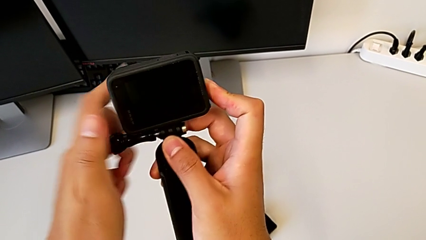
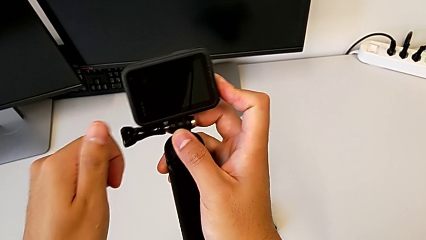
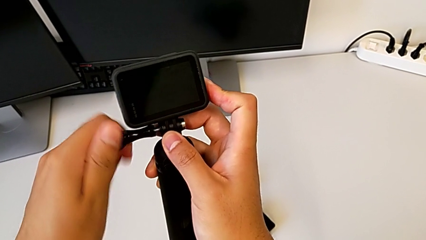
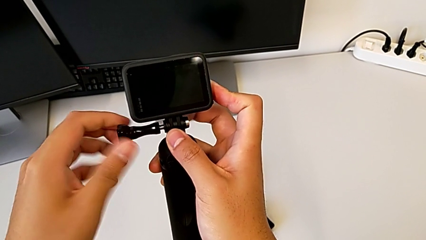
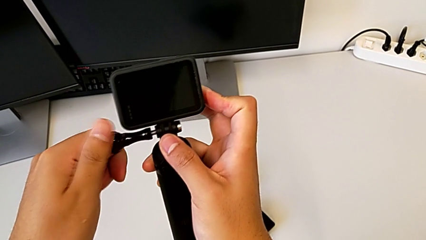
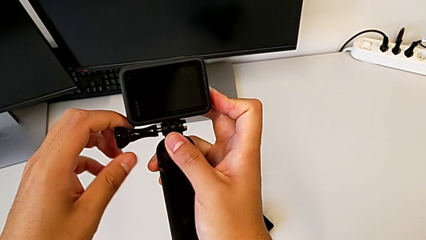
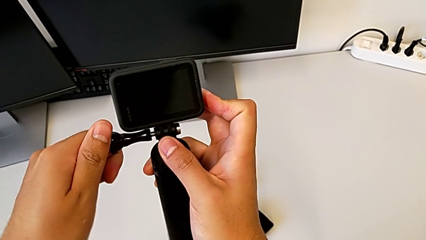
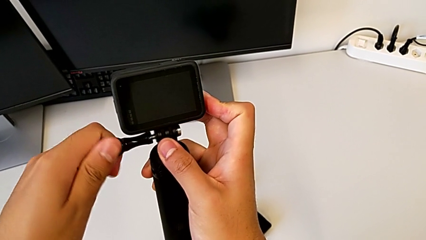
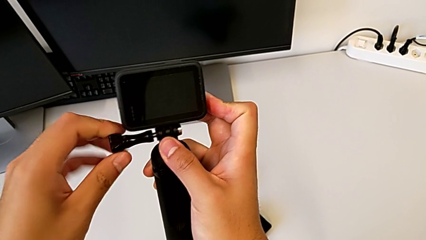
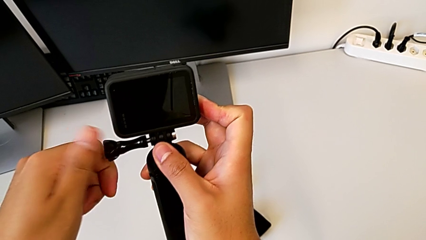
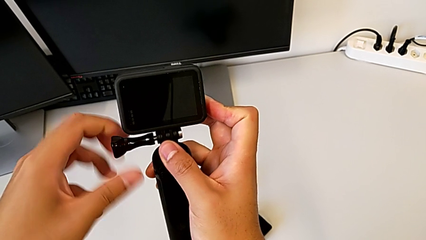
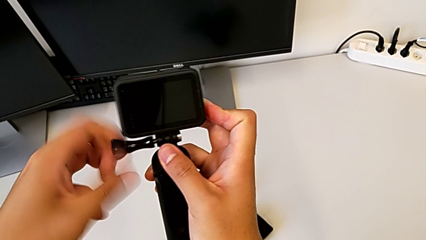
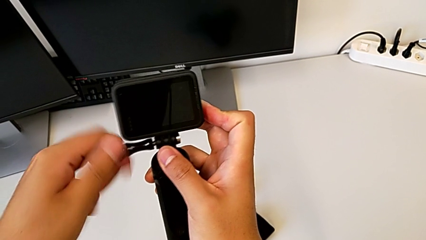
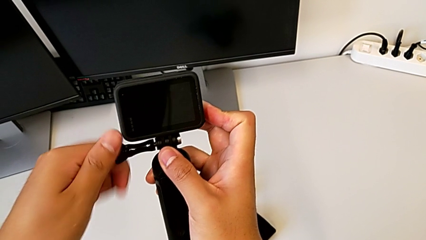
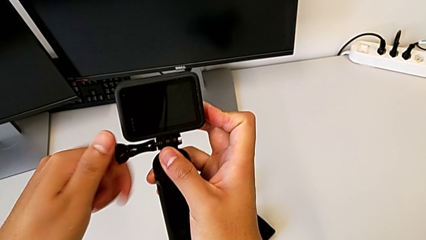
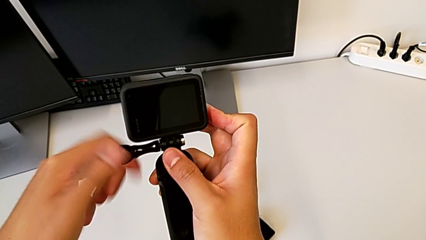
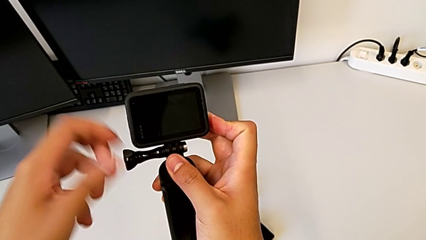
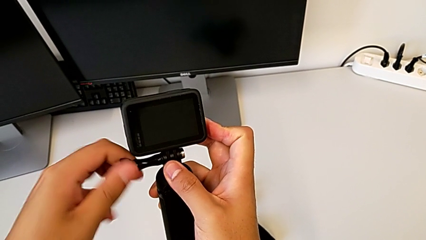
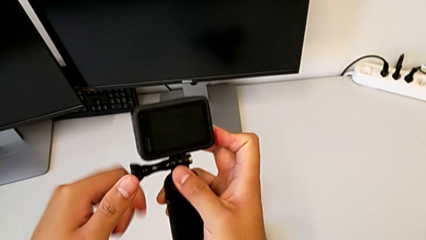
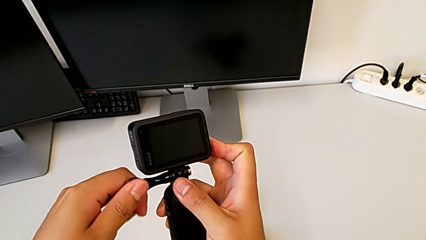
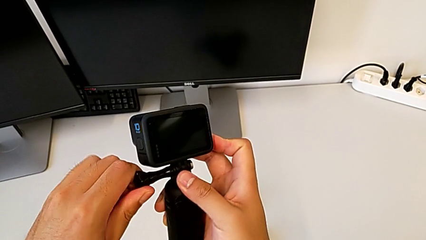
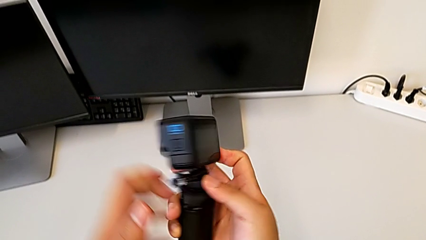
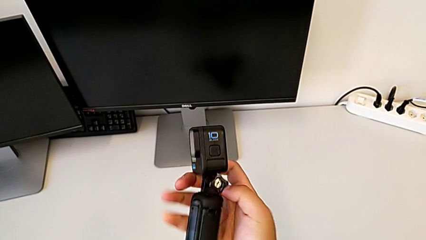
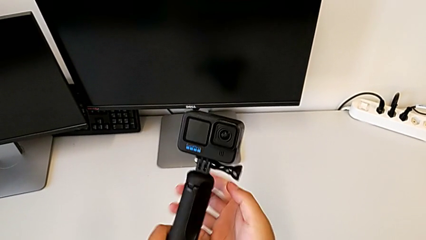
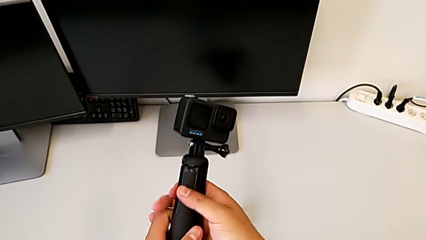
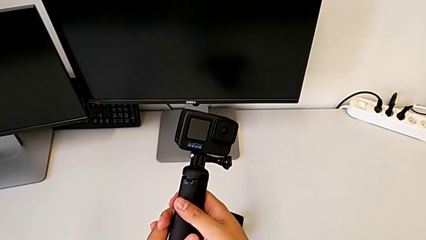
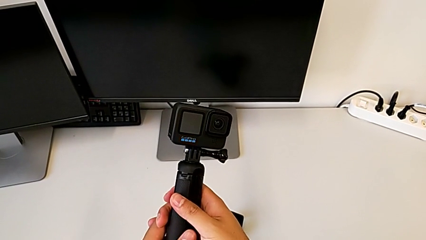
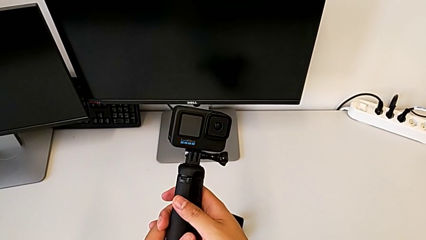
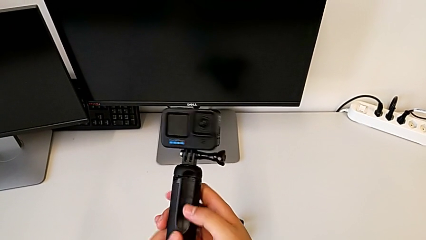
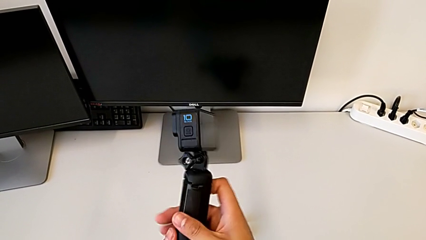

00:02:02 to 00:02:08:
The camera wearer is changing the GoPro from the strap to the tripod. They screw the screw and rotate the GoPro.

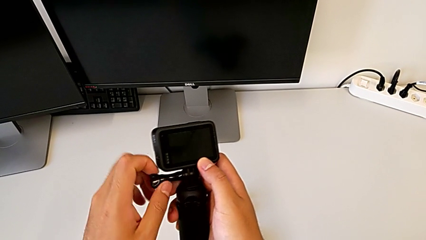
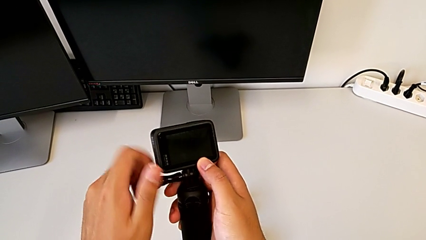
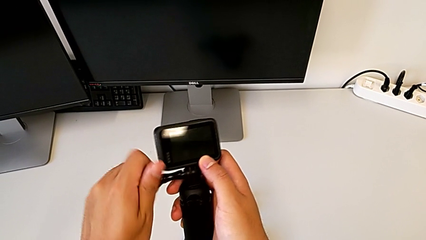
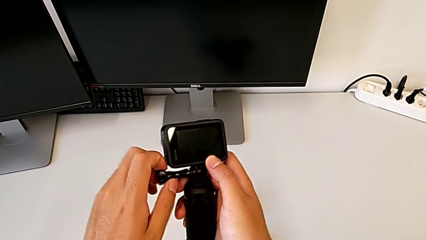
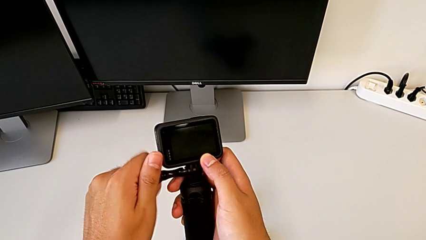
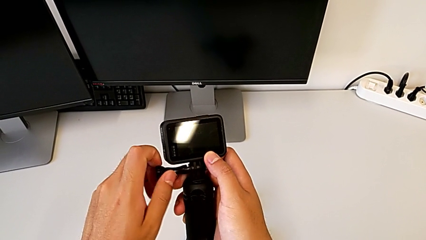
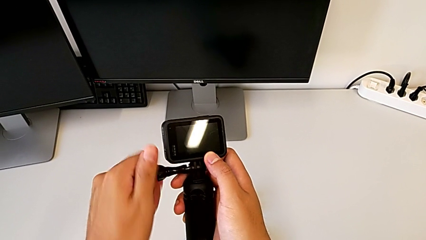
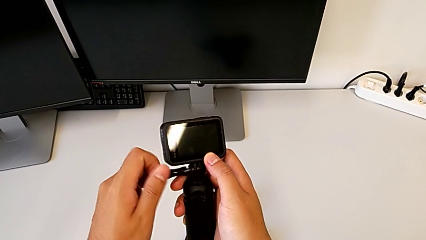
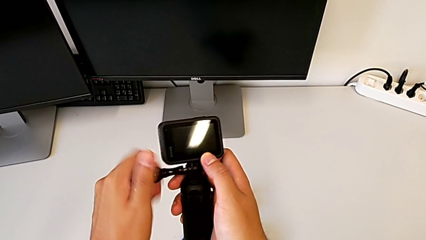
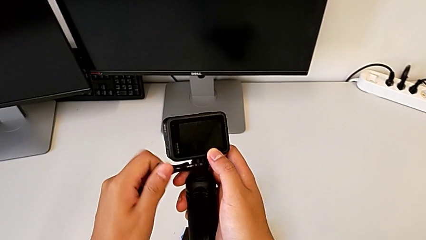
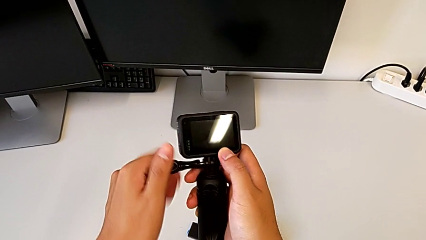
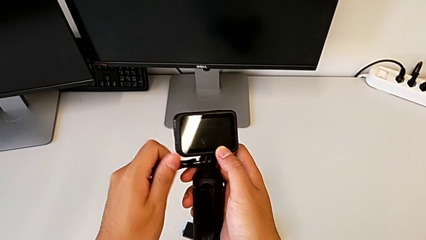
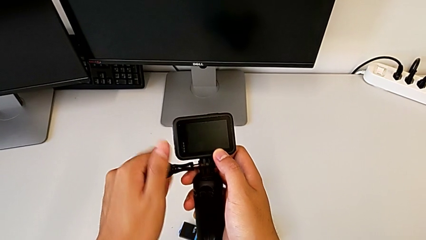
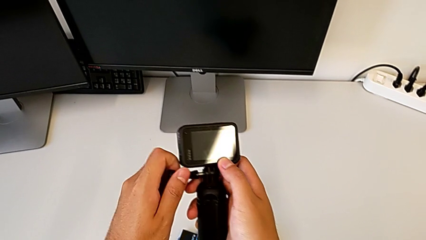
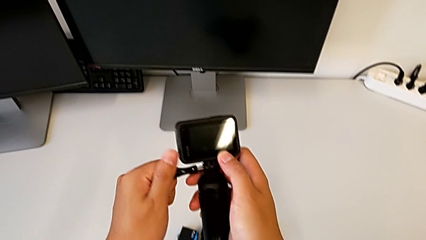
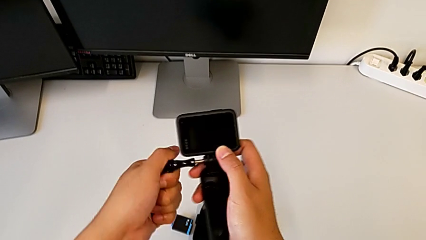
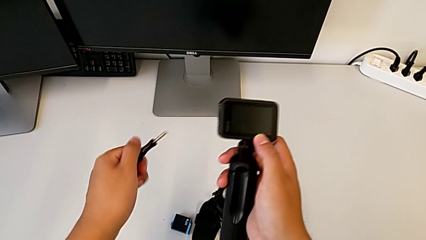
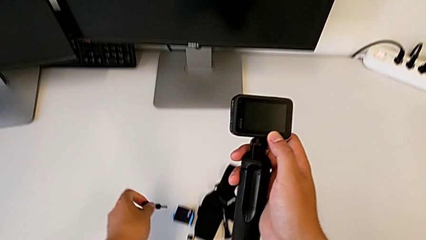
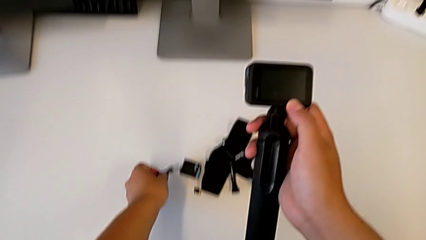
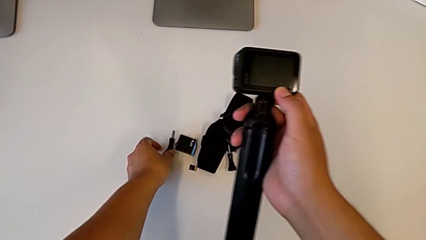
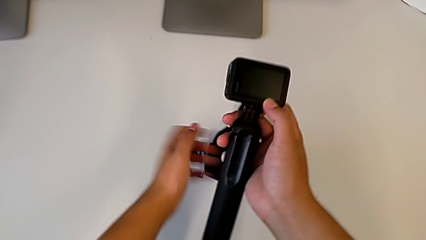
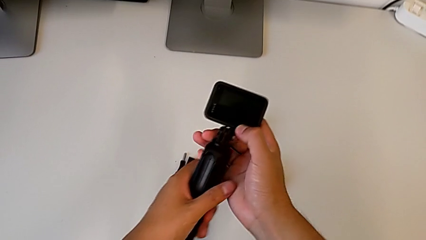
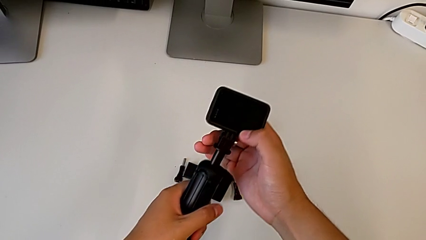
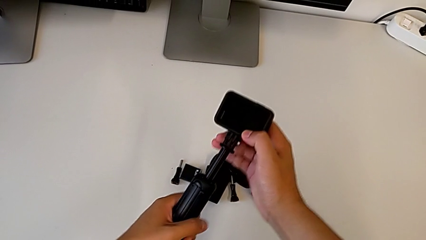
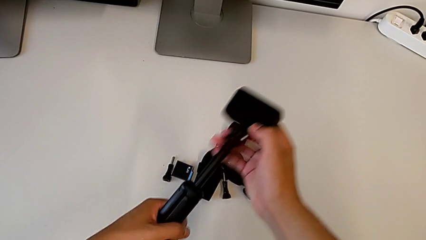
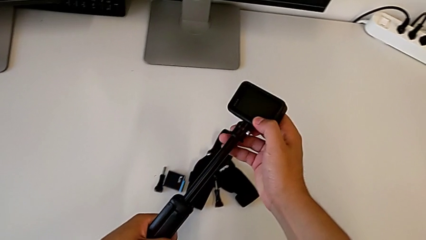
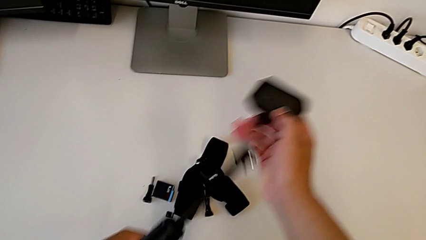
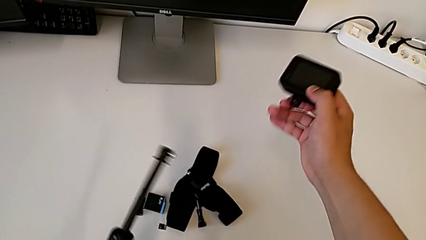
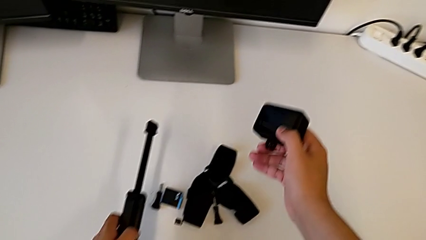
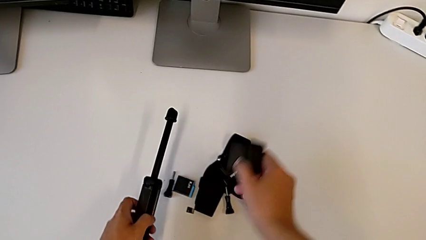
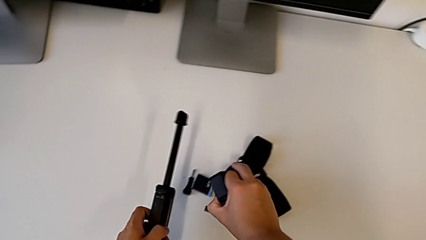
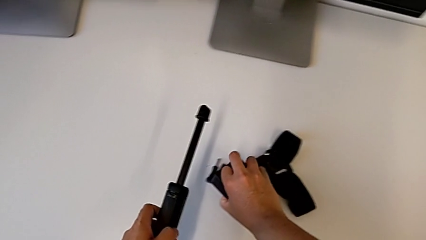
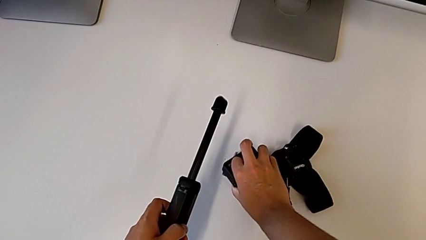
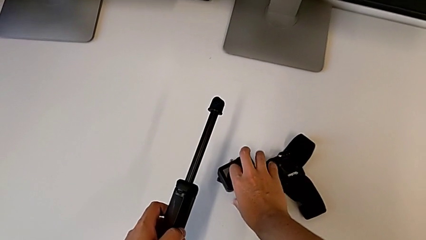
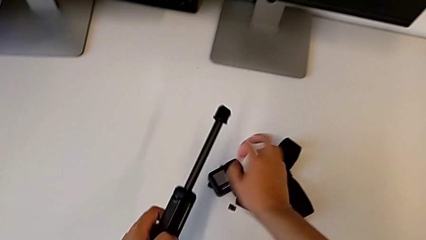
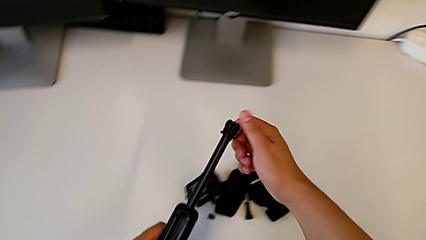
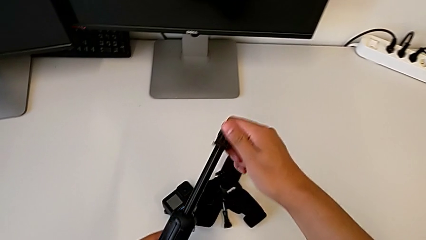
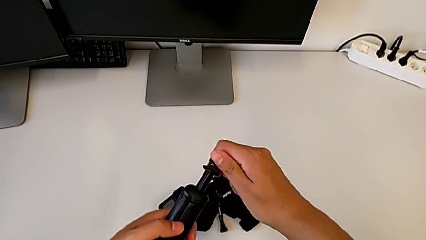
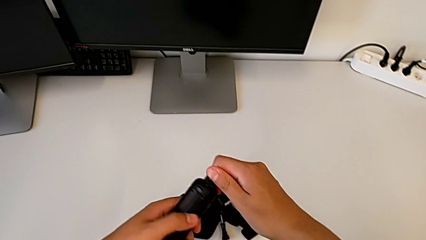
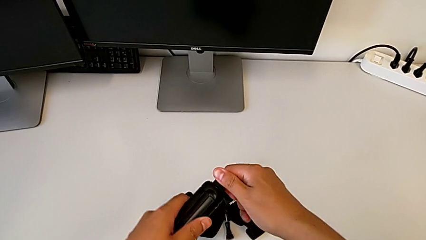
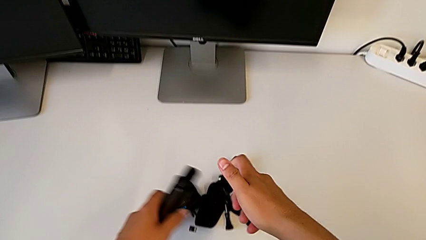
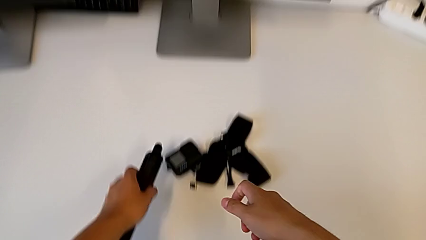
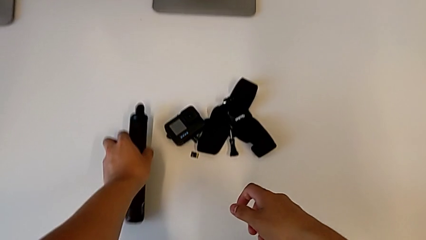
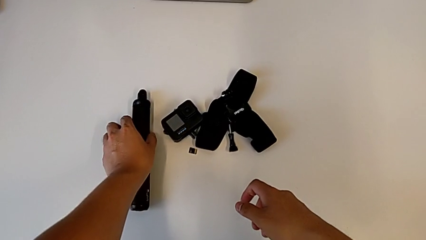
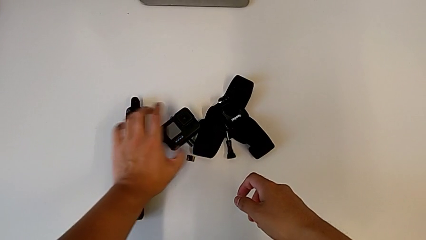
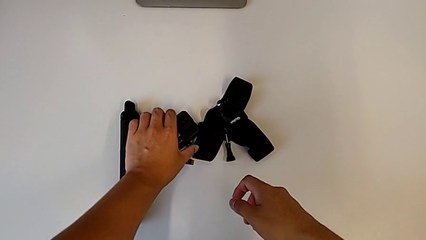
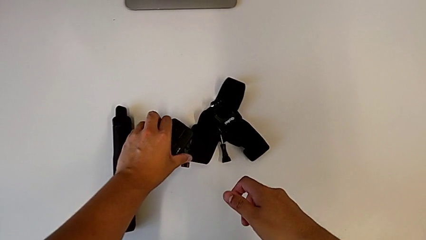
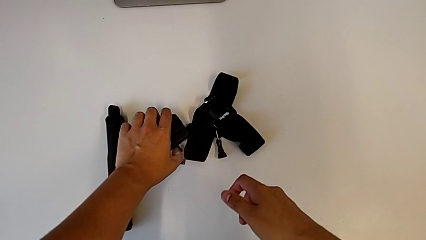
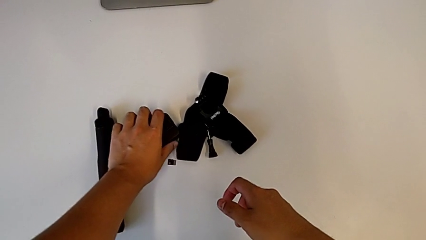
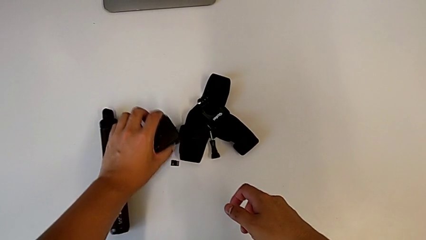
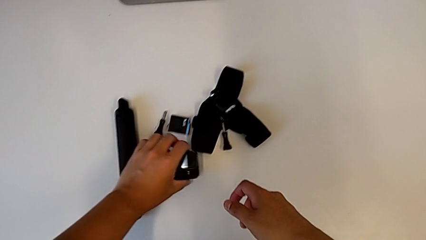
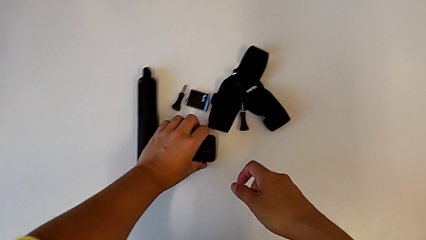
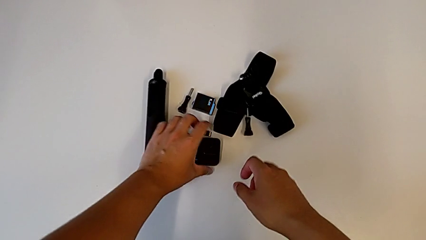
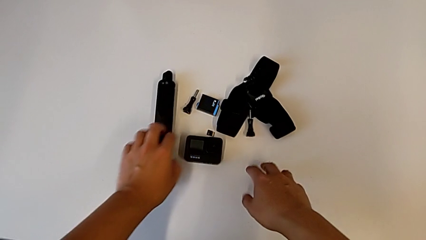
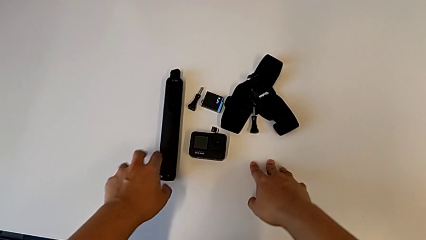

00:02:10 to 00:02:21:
The camera wearer disassembles the tripod from the GoPro. They unscrew the screw, place it, slide the tripod, withdraw it, place the GoPro, slide the tripod, place it, grab the GoPro, close the mounting peg and place the GoPro.
